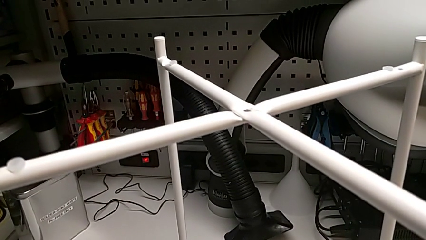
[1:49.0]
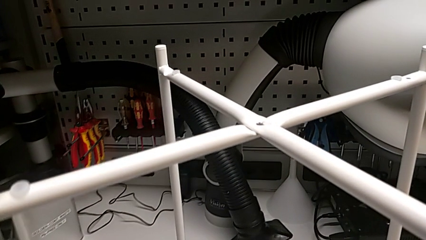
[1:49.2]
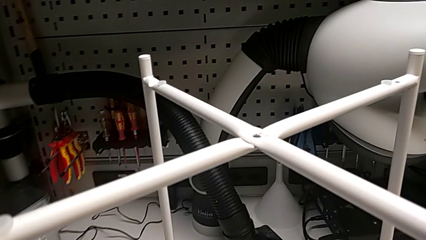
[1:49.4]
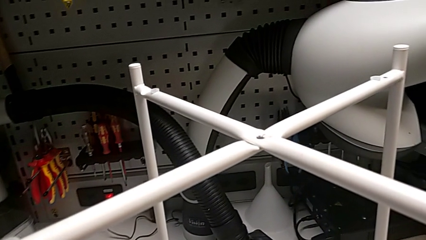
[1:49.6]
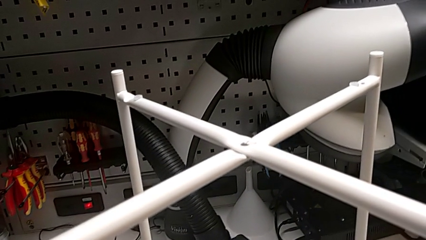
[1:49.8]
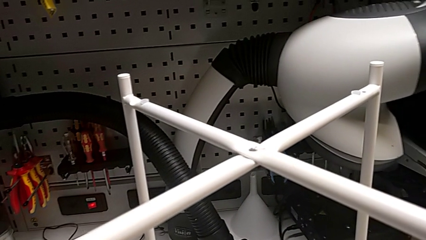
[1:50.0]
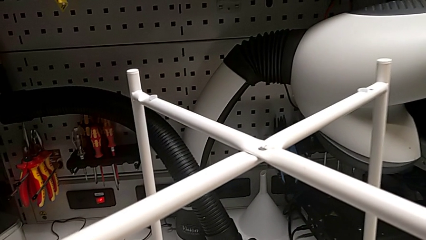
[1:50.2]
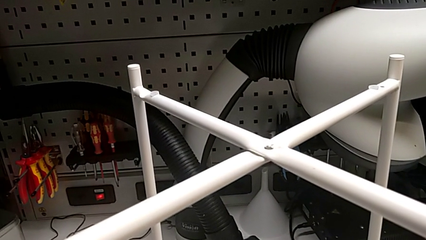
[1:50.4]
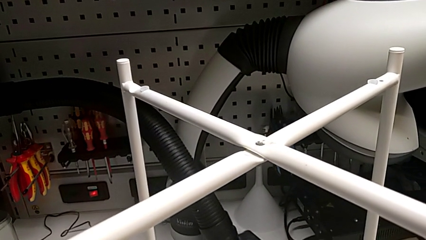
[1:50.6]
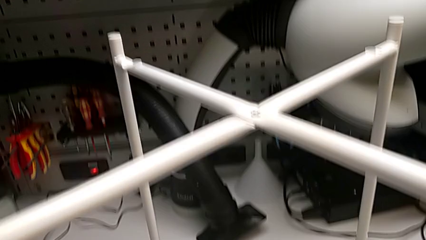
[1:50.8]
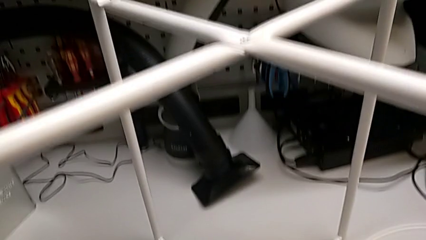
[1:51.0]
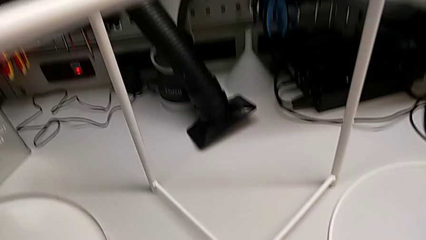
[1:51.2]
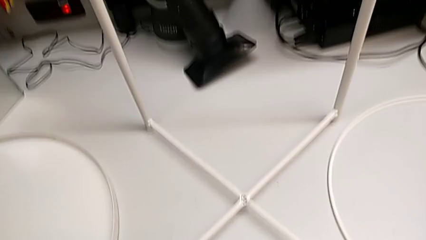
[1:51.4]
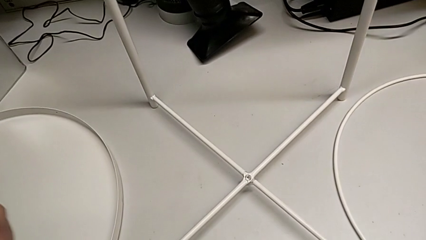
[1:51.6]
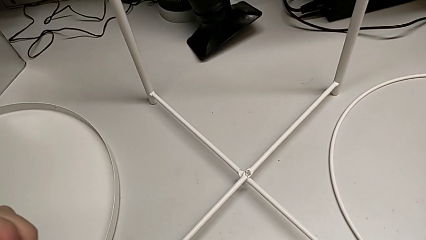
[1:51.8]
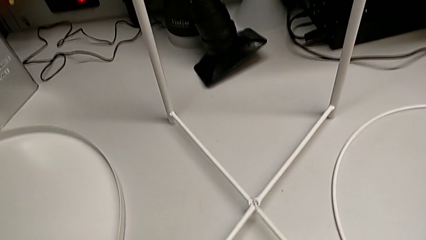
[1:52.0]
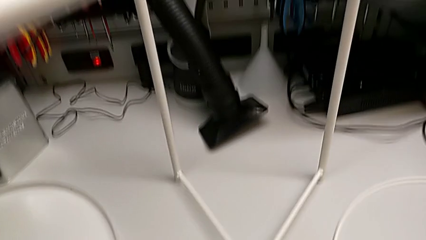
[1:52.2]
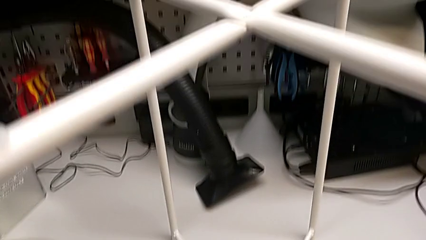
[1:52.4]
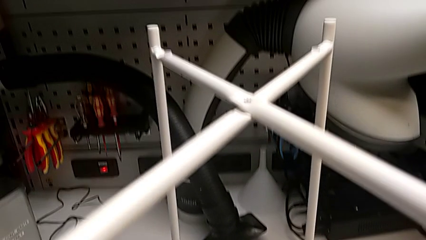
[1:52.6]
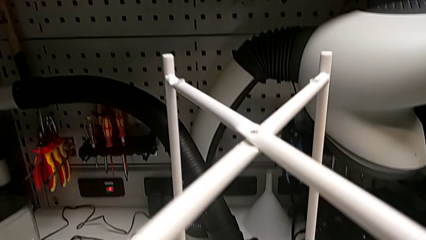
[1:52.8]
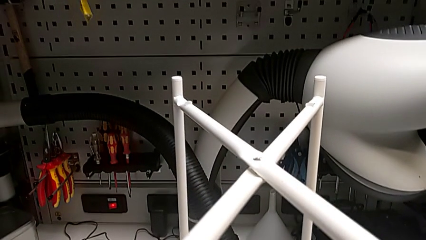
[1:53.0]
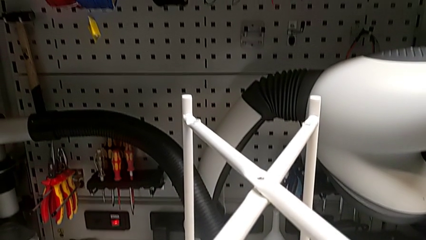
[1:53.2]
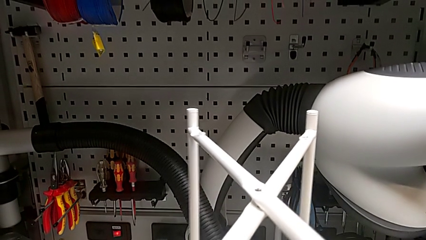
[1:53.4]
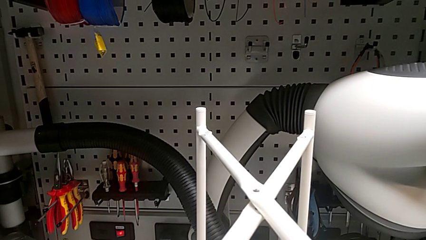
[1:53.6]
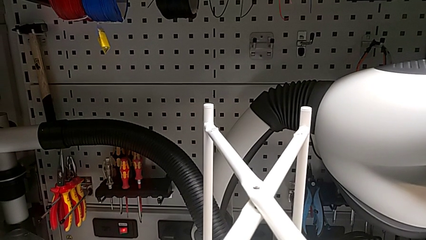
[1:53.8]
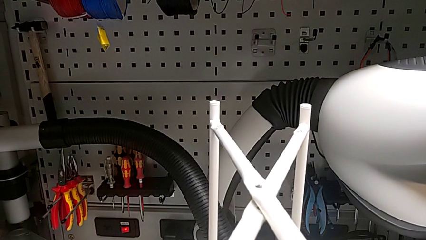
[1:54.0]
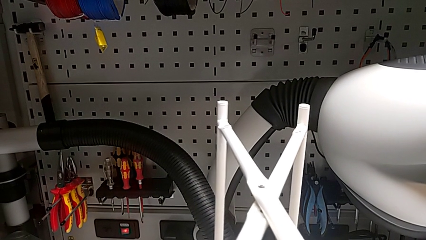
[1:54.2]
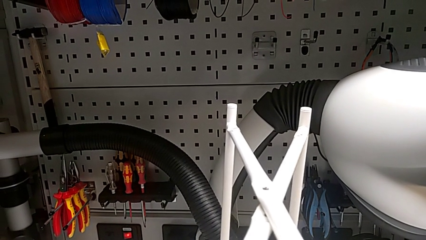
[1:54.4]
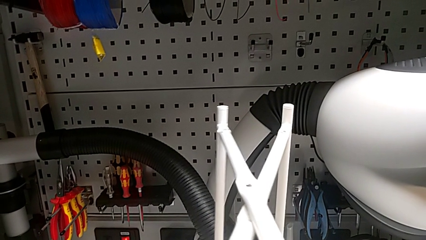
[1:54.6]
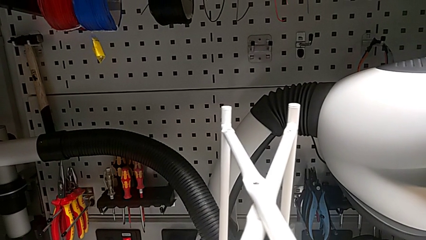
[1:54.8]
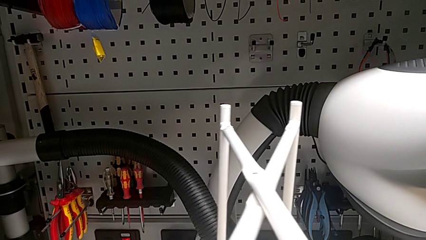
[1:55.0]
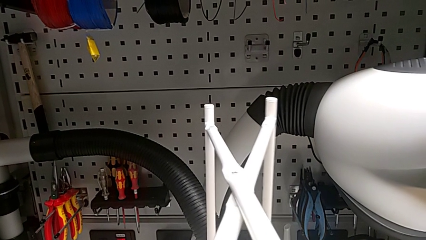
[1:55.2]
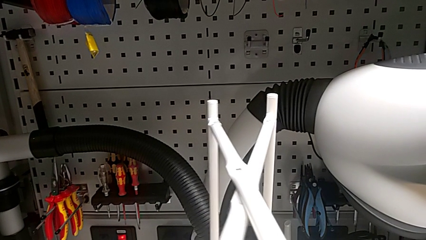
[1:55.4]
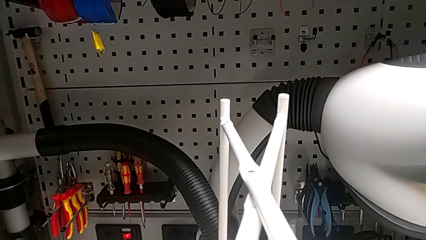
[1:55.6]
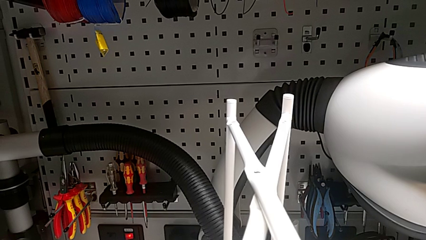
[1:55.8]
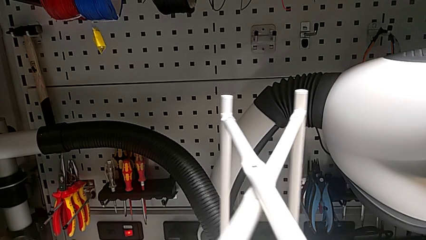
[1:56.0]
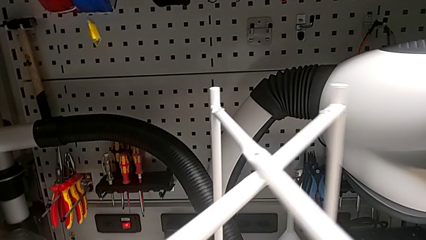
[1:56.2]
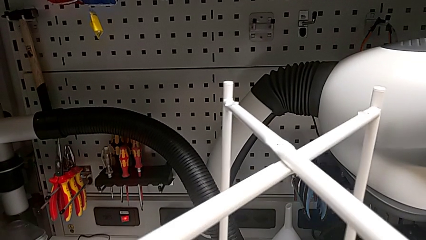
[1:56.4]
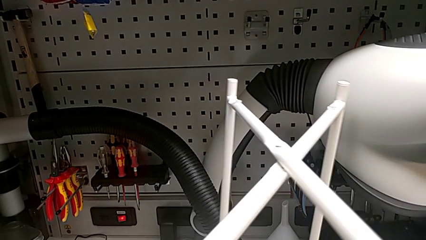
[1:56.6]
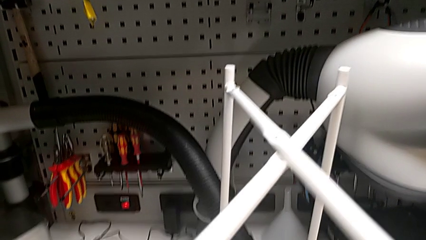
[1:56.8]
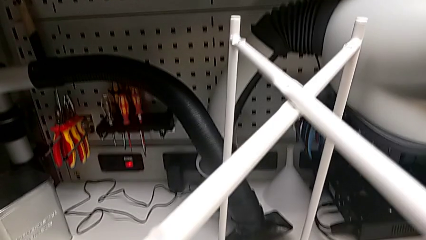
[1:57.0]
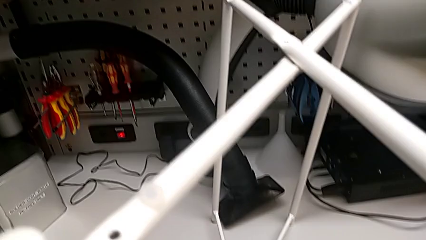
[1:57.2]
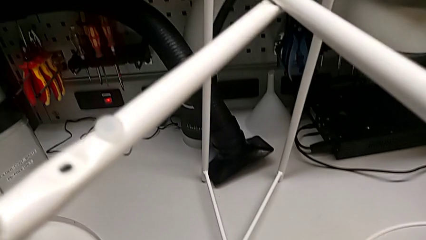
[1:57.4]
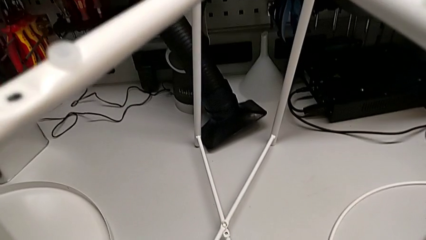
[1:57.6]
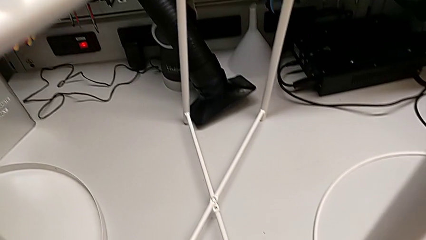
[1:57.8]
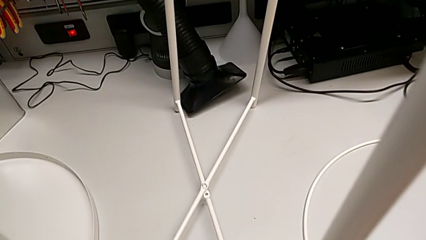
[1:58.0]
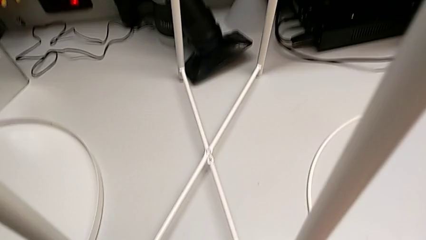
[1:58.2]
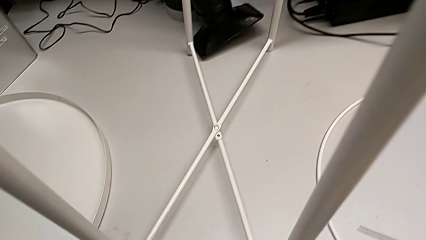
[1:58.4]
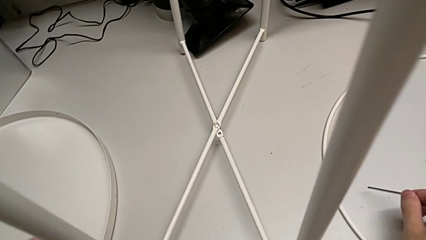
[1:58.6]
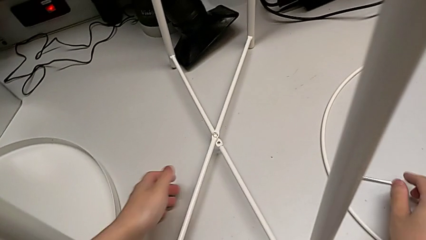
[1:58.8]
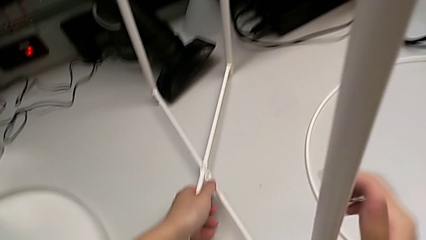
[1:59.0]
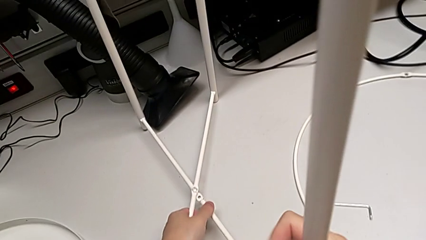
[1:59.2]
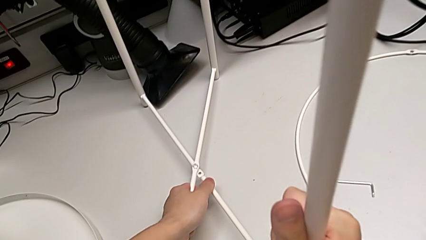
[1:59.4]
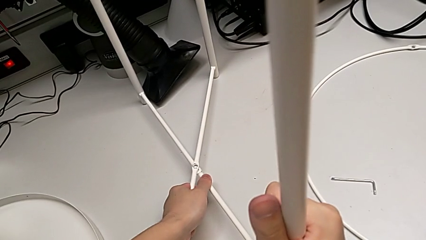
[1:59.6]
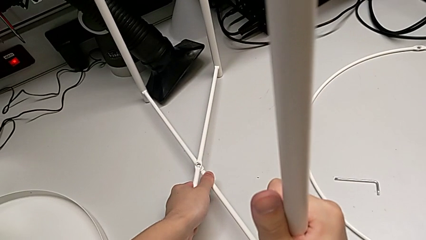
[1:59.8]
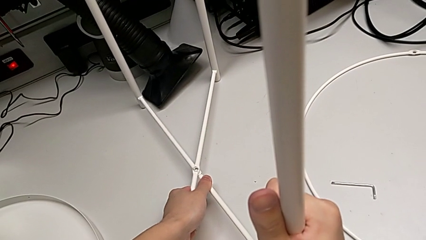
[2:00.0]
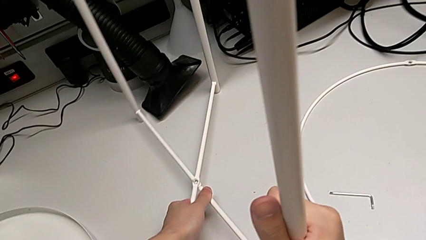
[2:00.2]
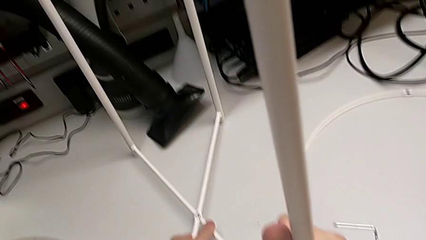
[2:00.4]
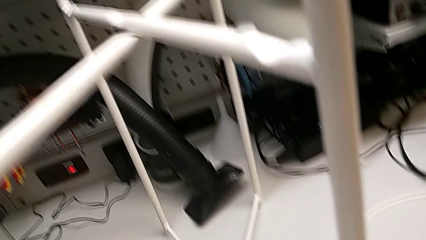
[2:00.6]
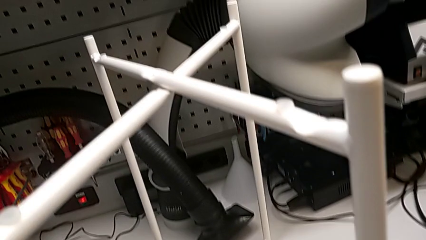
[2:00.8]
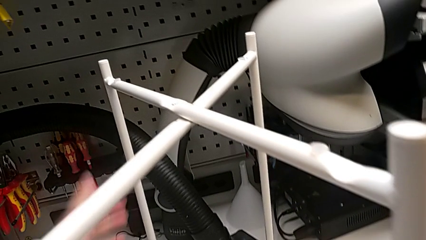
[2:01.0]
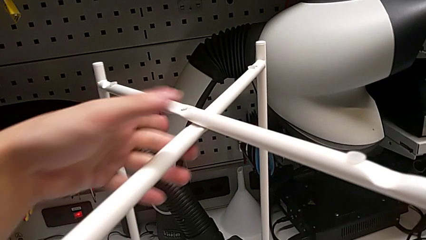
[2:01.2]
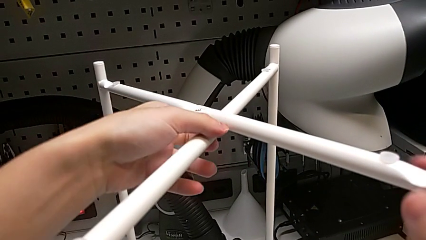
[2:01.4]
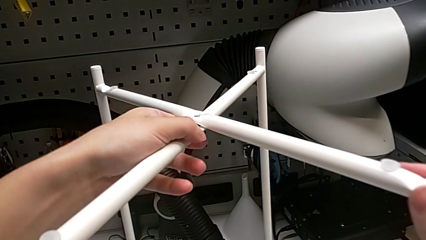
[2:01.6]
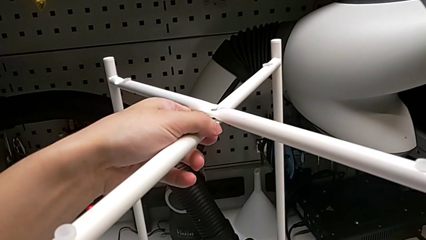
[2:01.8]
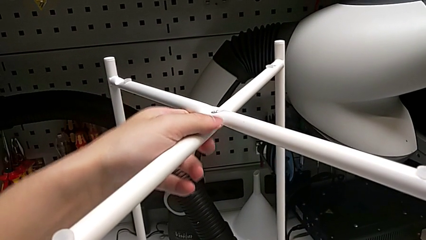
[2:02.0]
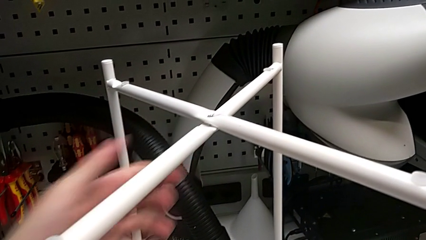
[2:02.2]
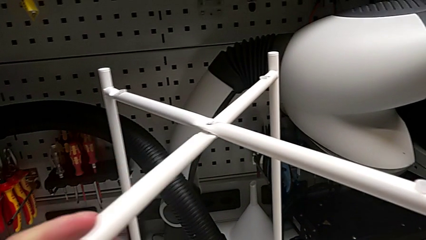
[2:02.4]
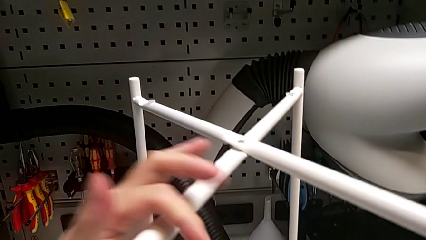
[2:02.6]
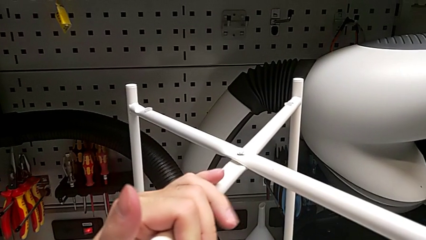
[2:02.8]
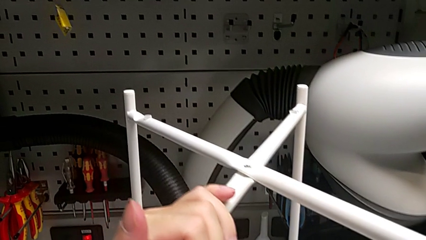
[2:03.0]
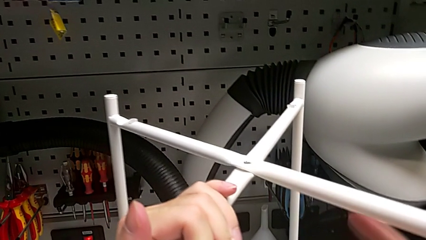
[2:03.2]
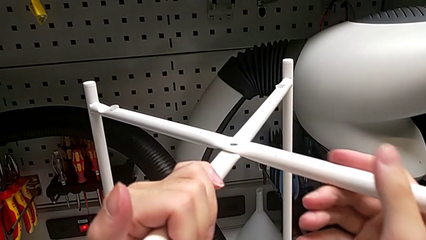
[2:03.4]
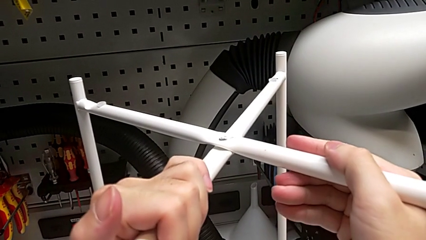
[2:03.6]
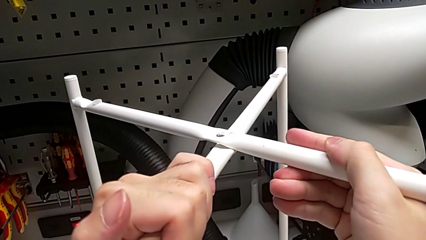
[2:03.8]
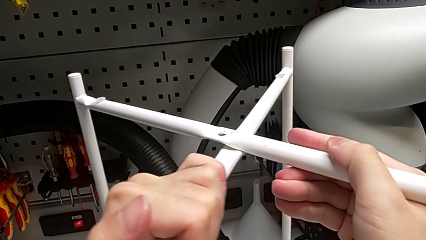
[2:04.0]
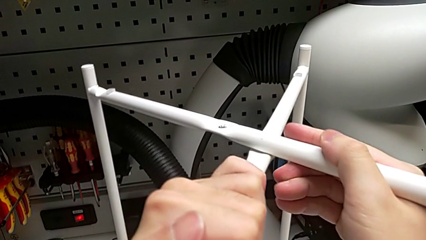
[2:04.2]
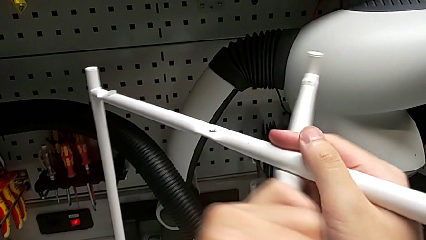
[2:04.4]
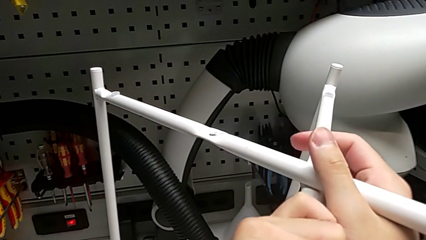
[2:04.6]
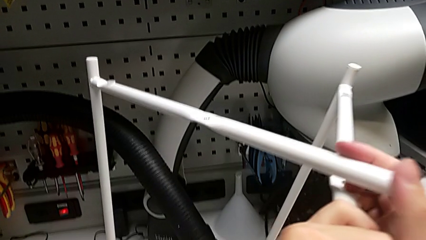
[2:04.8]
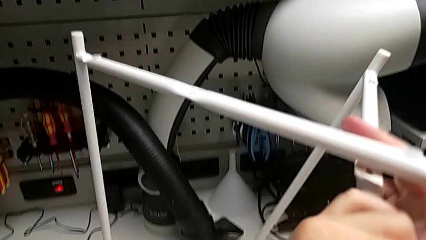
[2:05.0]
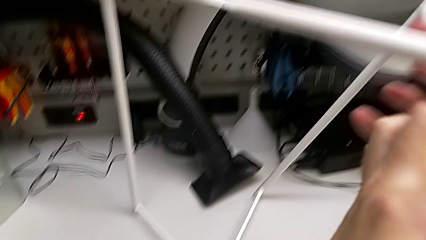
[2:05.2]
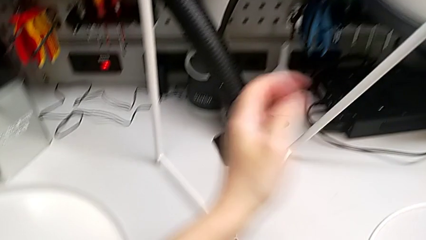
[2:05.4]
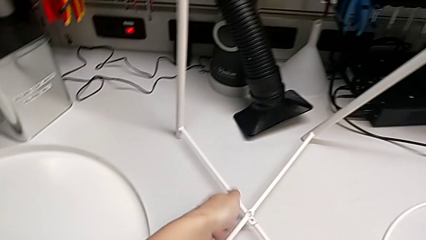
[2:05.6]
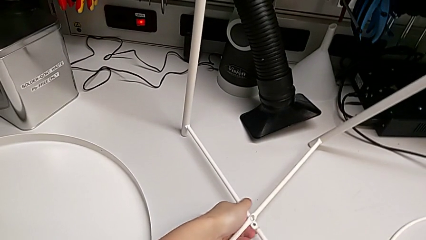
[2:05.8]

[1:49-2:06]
The camera wearer is disassembling the leg. They slide the leg, place the Allen wrench with the right hand, grab the leg with the left hand, grab it, slide it and begin to disassemble it.
